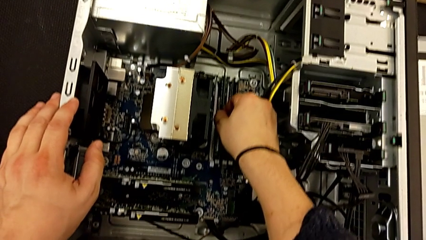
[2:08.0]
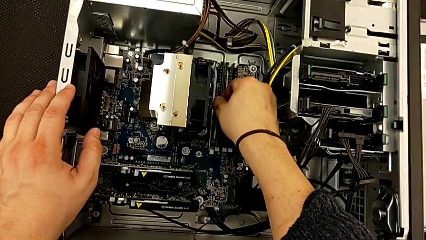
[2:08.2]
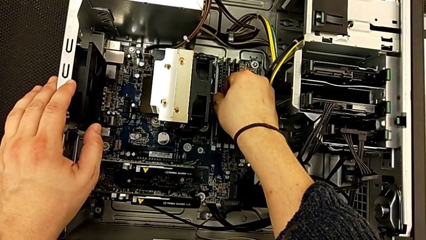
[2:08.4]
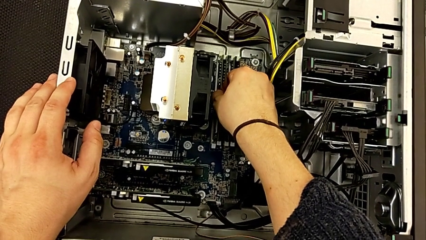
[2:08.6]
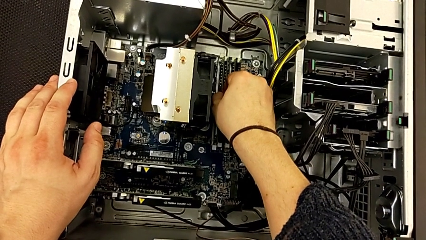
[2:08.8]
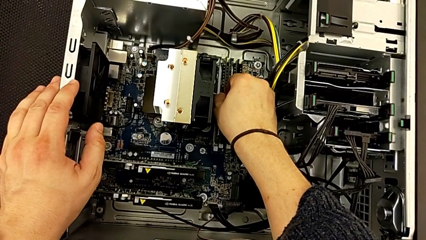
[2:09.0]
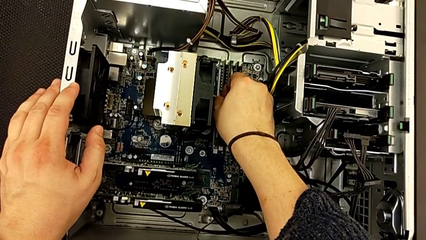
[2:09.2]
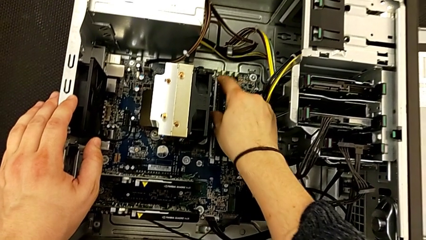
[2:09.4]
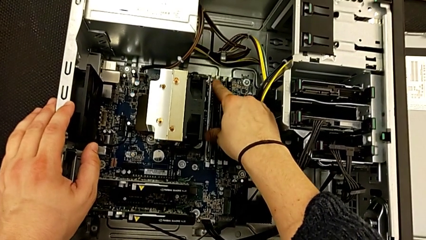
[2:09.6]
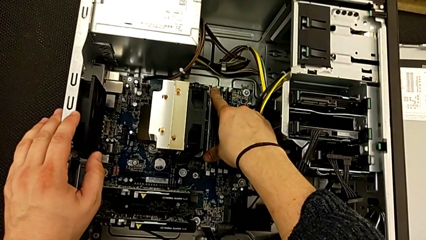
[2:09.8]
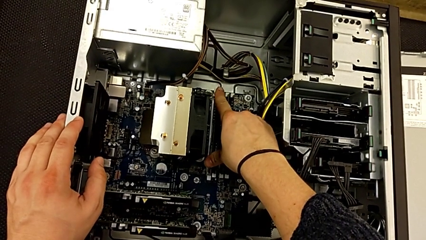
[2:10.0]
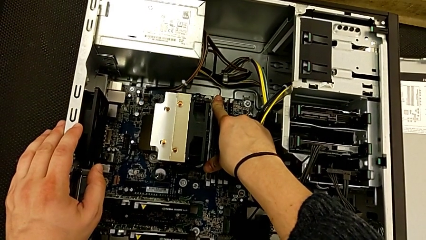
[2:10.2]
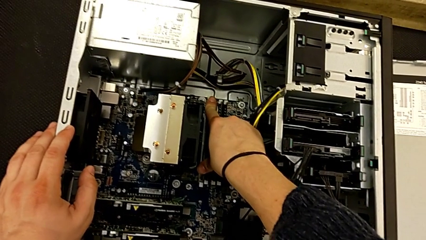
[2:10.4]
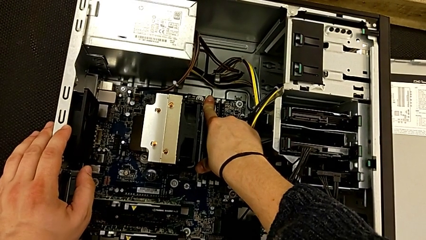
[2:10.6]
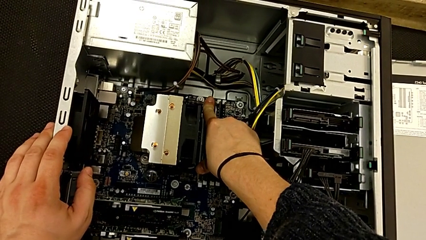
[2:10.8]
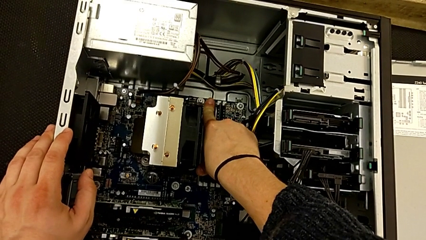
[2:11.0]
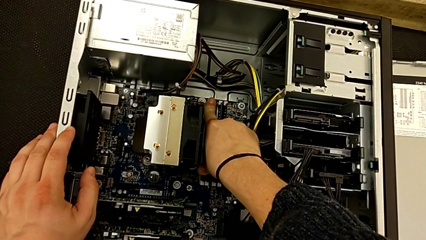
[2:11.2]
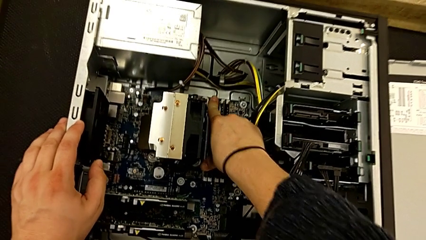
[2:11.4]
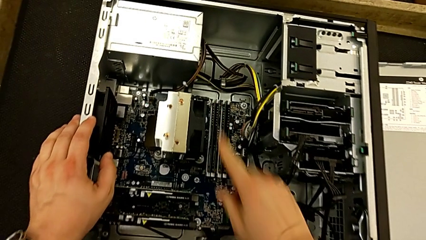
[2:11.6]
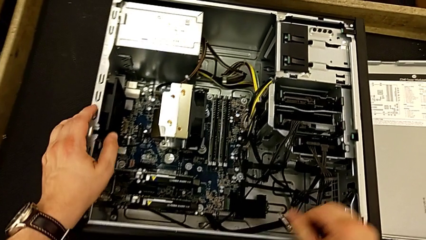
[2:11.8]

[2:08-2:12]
The camera wearer is installing the RAM. They push the fourth RAM.

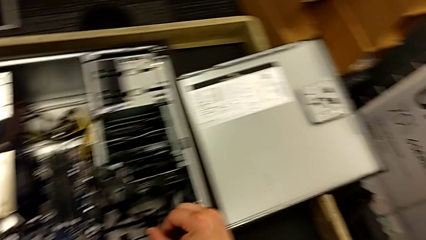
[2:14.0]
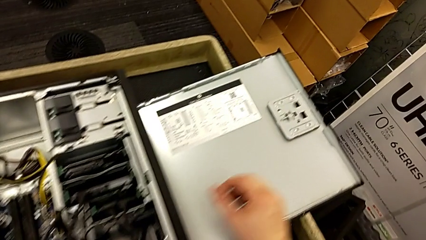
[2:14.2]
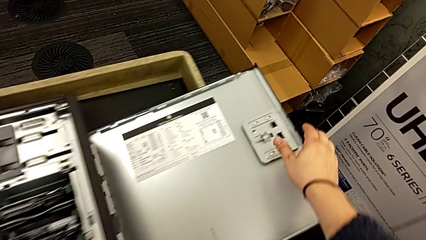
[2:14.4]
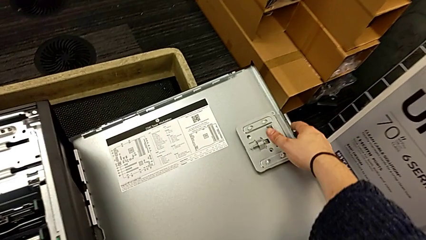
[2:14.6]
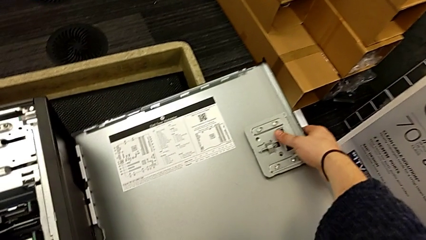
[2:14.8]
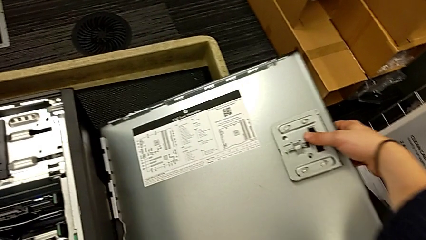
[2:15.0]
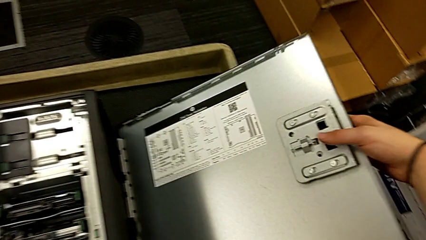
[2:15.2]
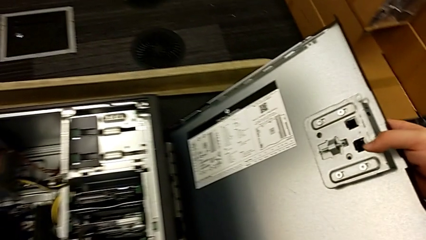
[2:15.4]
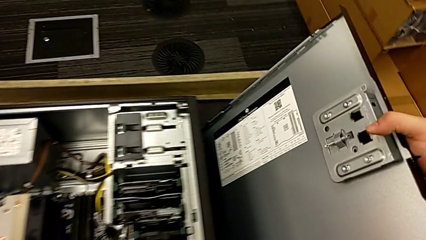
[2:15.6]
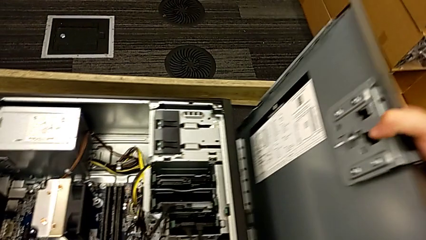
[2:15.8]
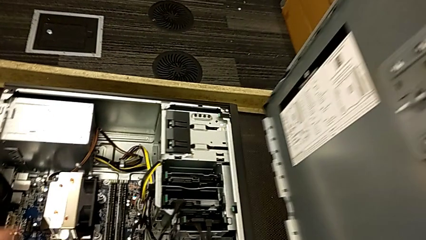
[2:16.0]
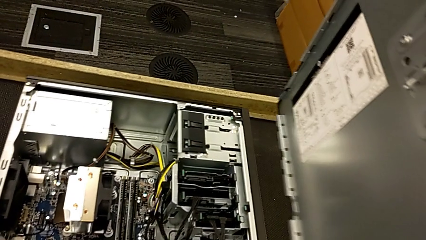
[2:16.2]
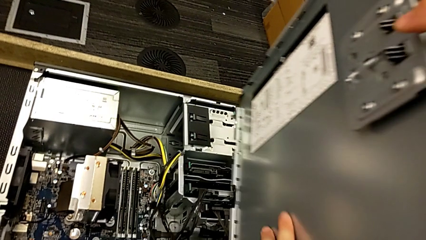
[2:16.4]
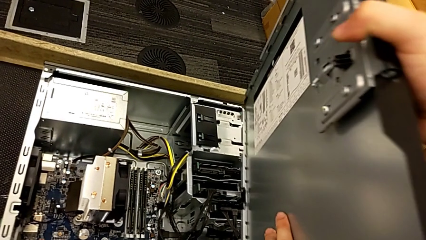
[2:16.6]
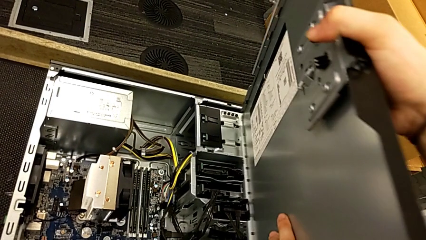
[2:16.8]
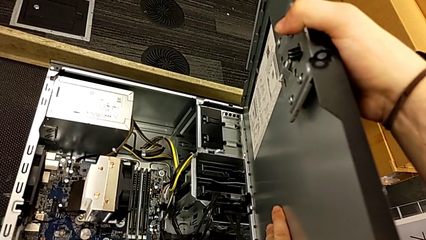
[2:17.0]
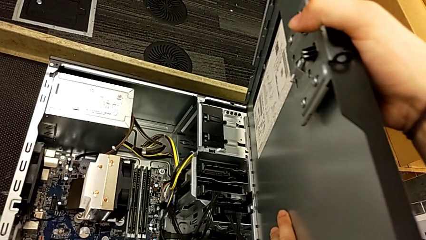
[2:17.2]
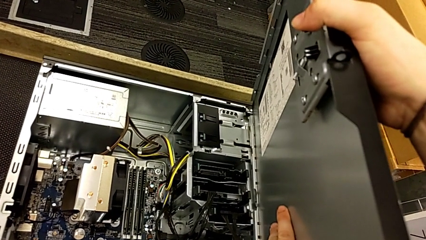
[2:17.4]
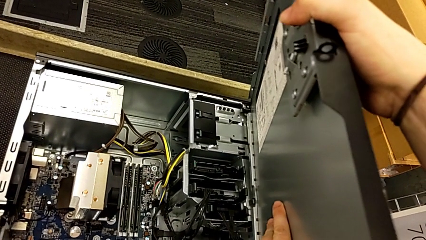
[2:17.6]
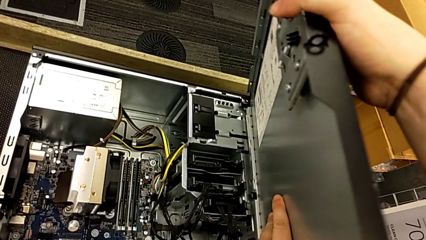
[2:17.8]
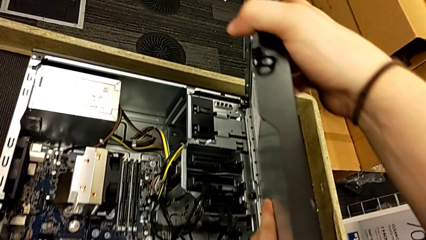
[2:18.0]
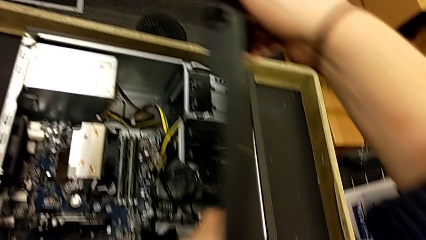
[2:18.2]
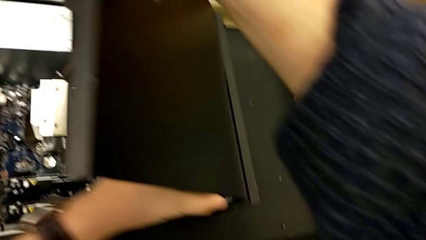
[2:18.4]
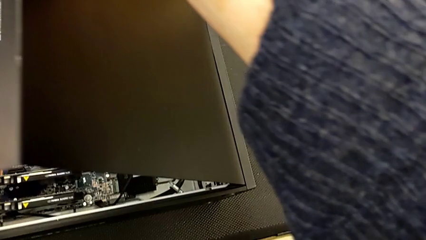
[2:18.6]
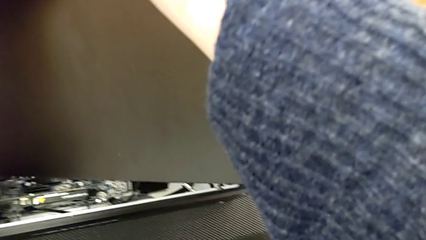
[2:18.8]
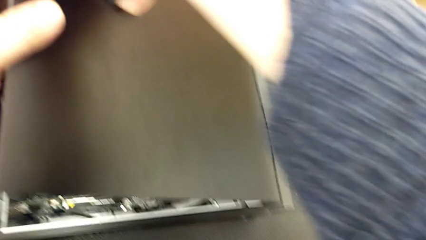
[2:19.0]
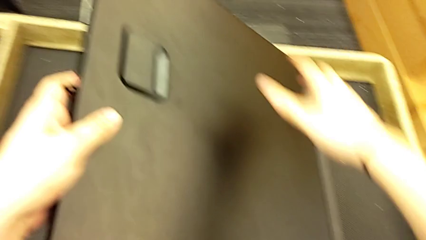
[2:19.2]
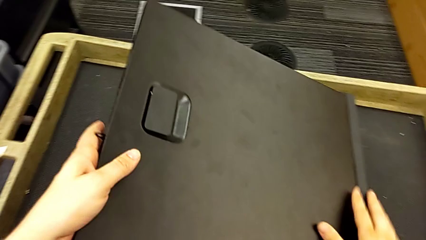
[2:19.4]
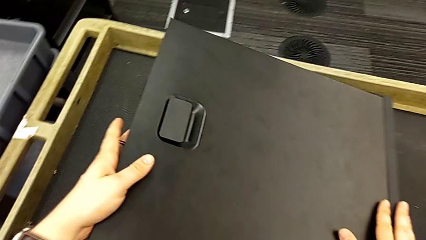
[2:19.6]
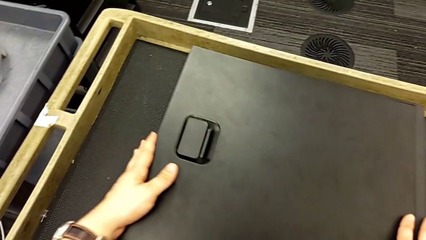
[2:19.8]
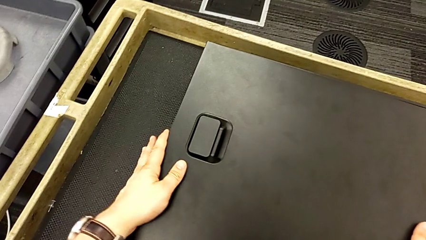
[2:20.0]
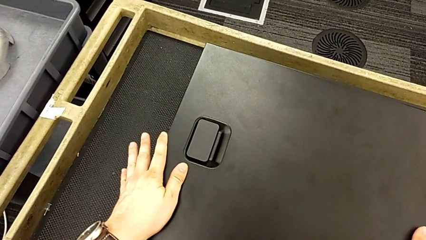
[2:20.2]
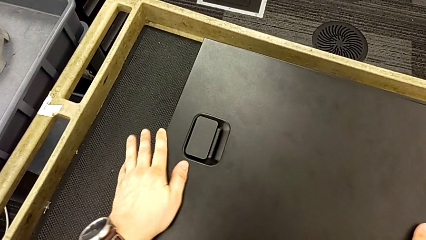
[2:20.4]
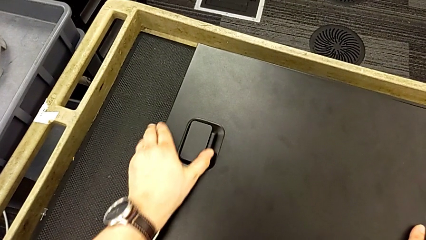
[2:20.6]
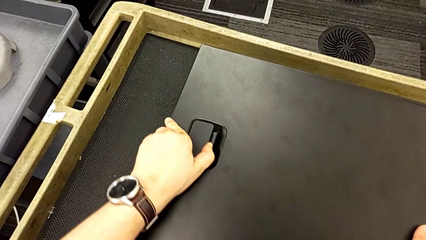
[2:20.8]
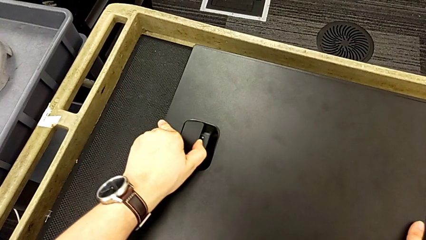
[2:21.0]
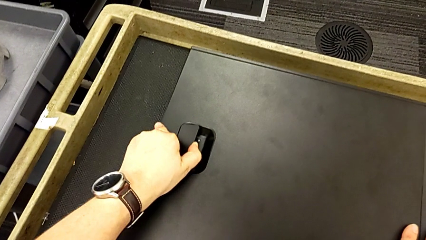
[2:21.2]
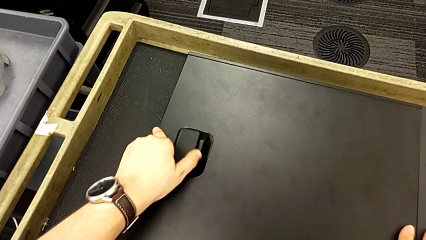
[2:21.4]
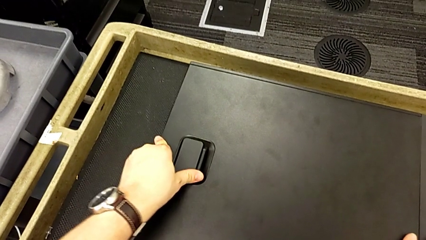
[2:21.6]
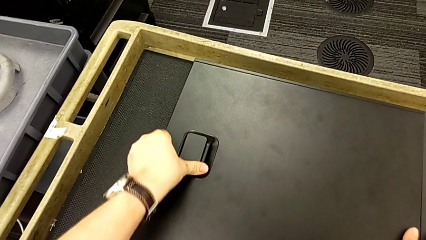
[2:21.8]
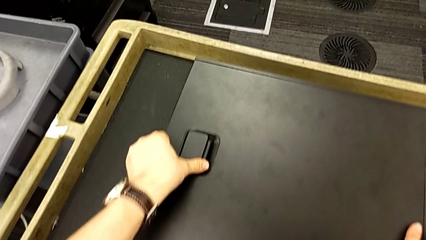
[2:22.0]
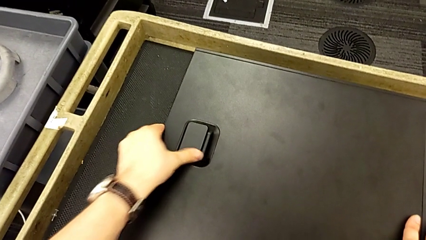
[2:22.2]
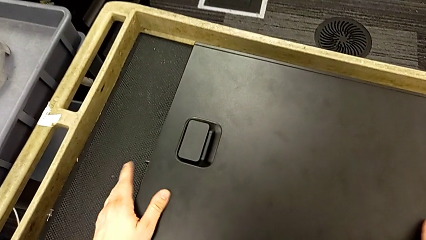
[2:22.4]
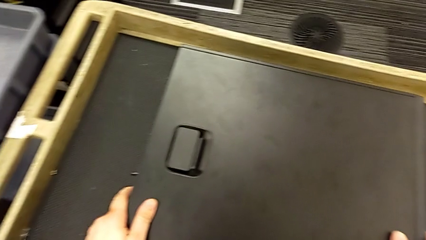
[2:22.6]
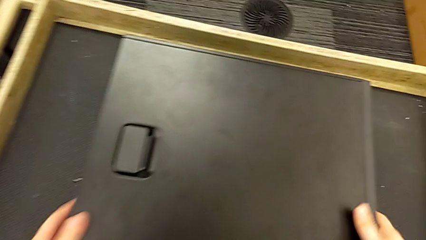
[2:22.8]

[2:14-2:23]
The camera wearer installs the cover. They lift the cover, place it, pull the handle and touch the cover.

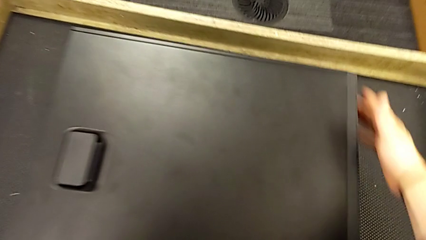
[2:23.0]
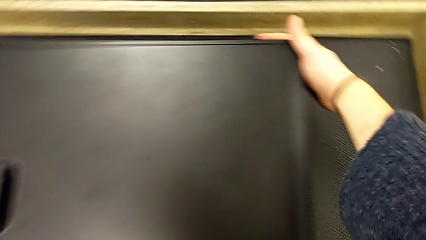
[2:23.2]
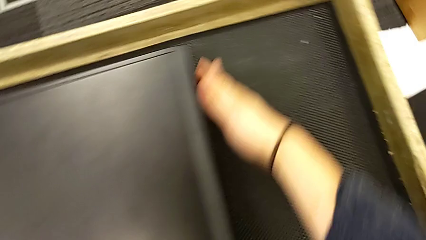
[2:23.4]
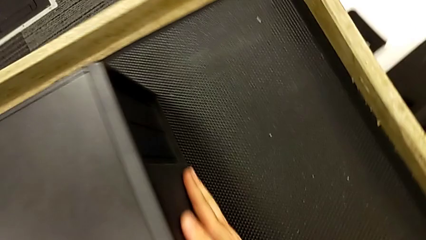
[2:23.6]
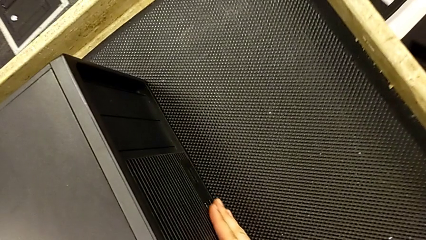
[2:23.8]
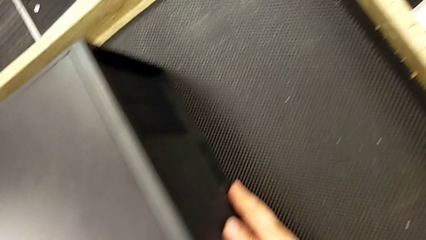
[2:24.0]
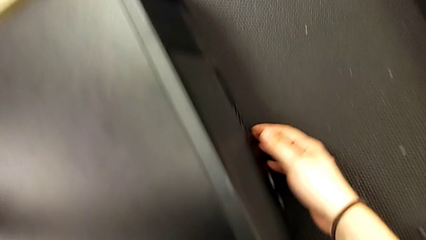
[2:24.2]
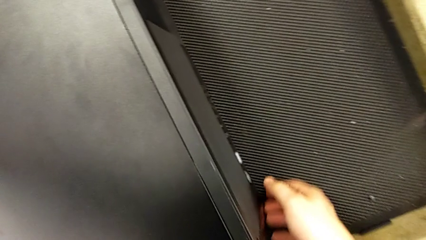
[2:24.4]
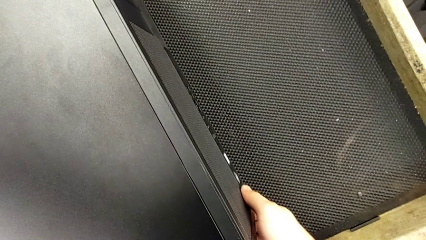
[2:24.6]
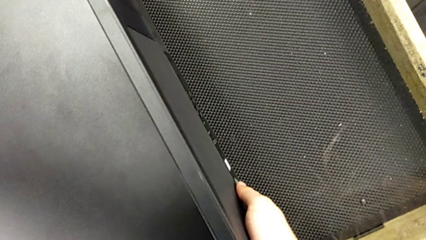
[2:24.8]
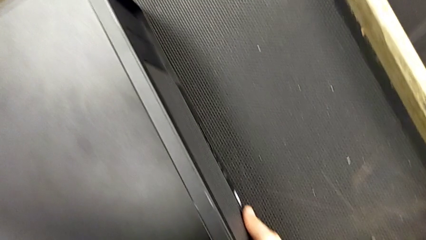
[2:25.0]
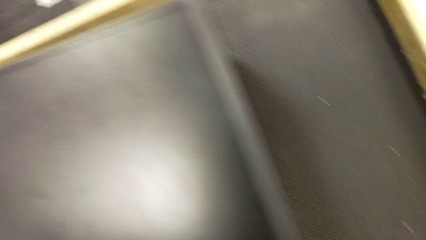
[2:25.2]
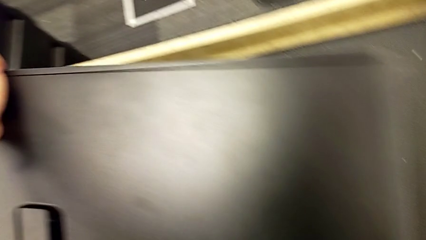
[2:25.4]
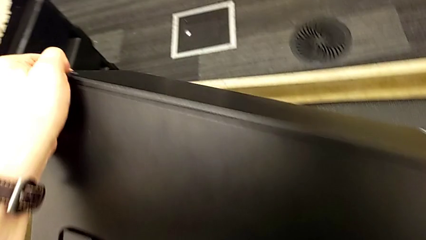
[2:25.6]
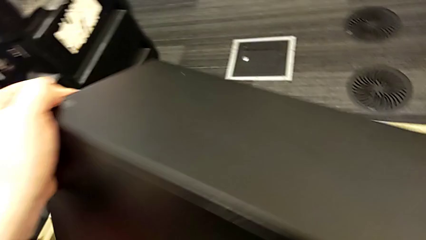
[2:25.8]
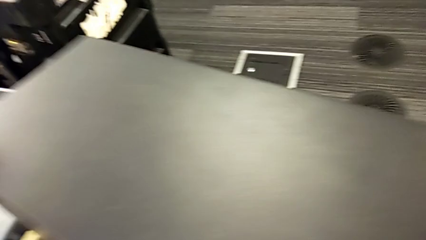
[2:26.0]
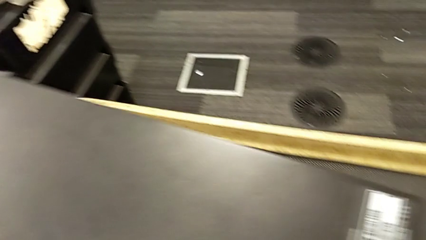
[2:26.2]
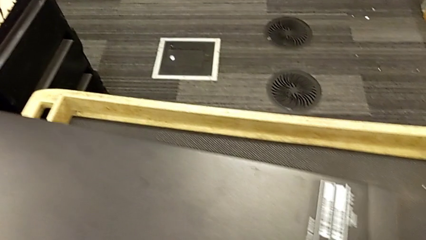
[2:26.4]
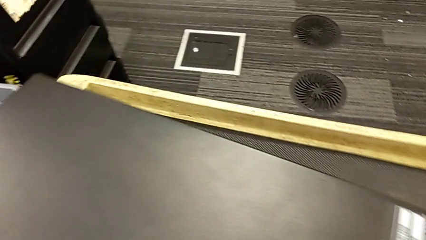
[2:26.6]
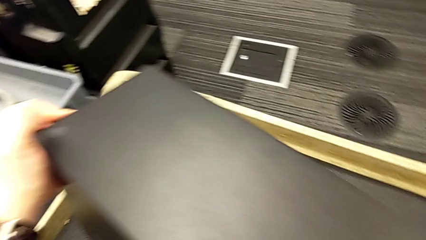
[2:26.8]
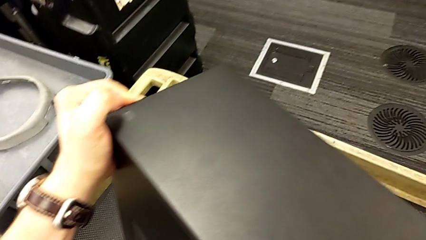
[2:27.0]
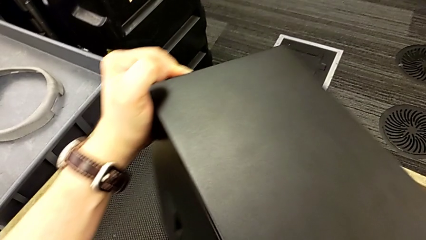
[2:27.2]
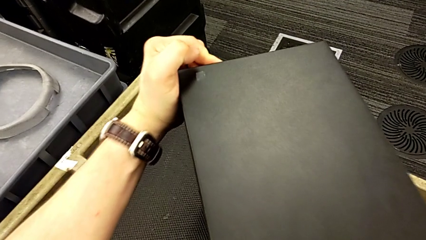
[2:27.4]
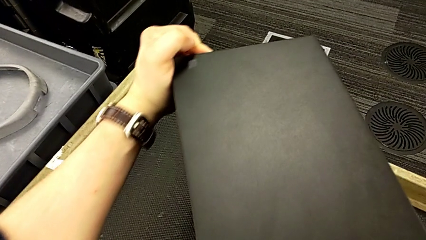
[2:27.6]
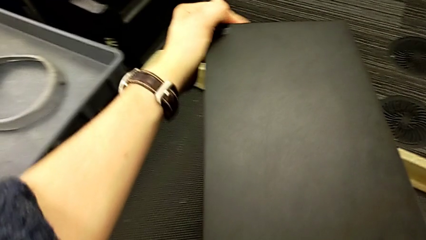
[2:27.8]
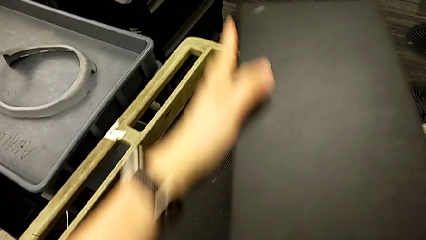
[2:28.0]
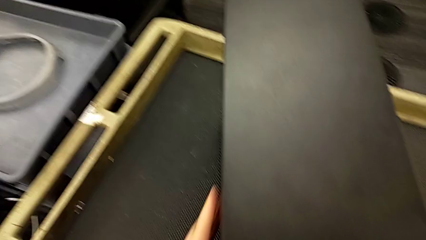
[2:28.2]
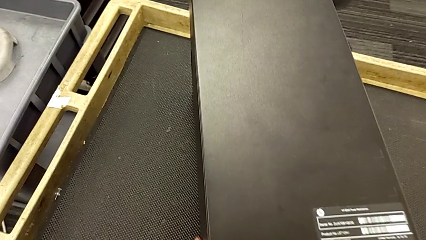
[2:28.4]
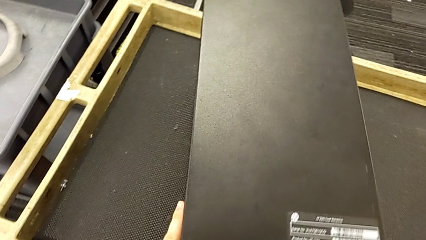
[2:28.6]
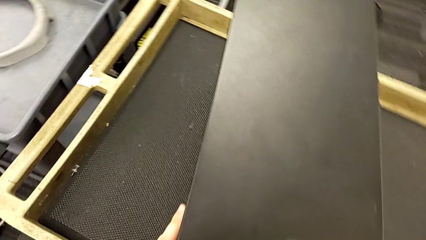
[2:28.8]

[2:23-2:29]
The camera wearer is plugging the computer tower. They grab the computer tower, flip it and rotate it.
